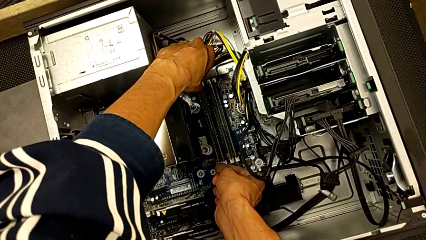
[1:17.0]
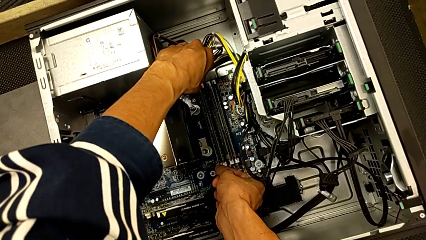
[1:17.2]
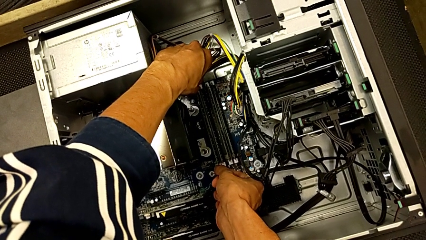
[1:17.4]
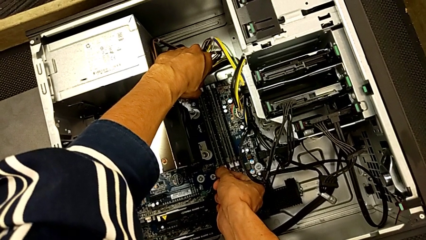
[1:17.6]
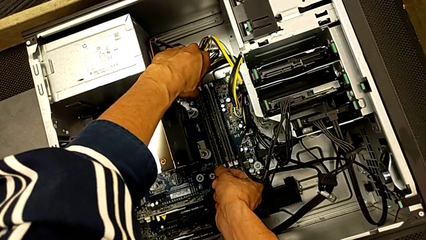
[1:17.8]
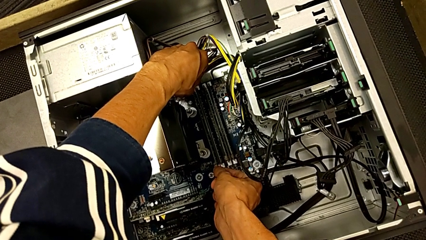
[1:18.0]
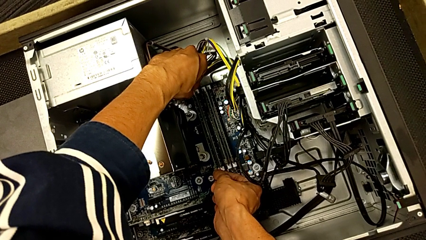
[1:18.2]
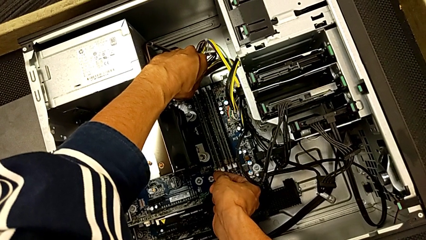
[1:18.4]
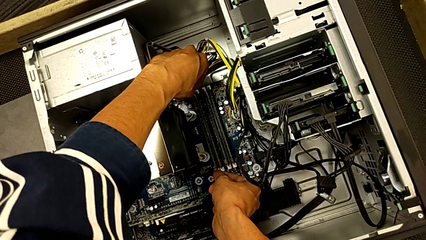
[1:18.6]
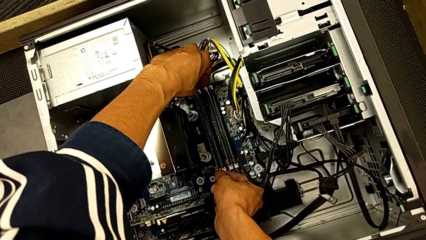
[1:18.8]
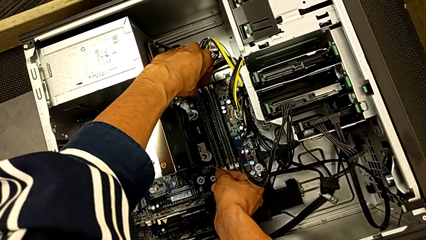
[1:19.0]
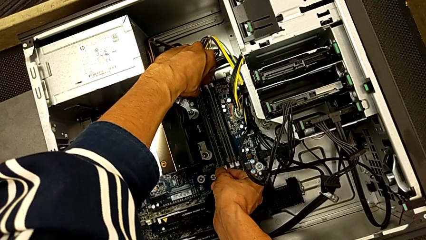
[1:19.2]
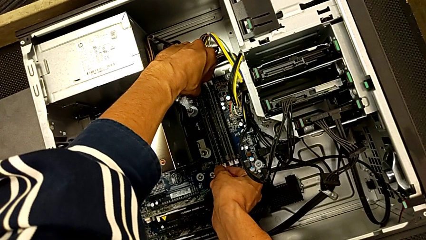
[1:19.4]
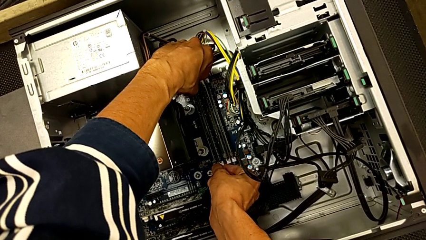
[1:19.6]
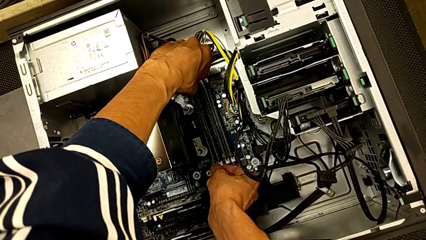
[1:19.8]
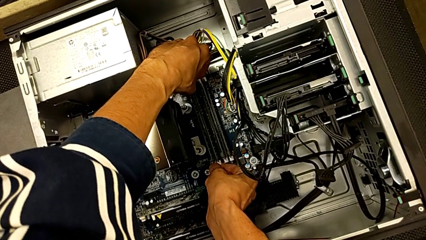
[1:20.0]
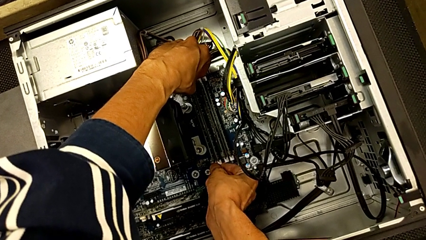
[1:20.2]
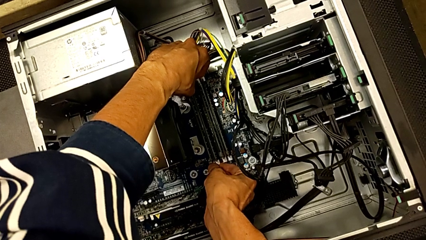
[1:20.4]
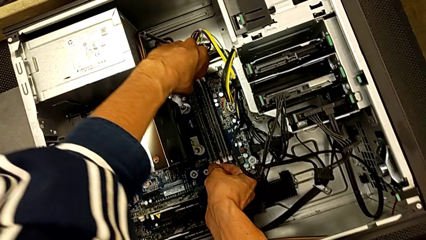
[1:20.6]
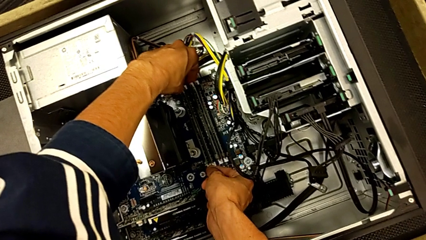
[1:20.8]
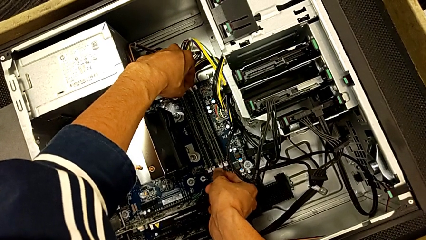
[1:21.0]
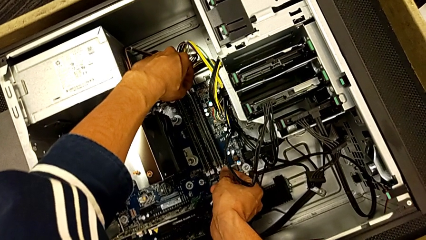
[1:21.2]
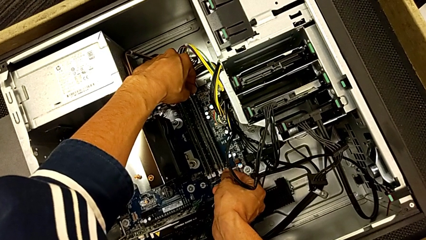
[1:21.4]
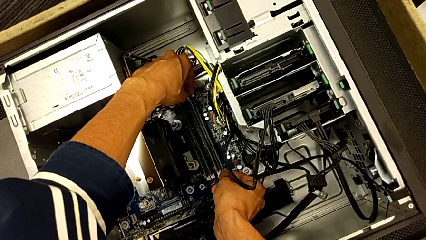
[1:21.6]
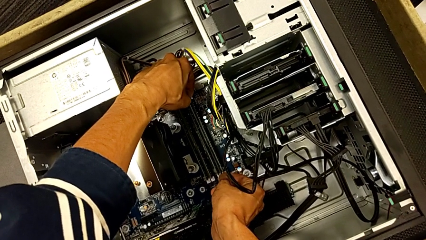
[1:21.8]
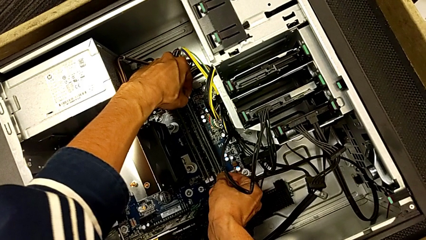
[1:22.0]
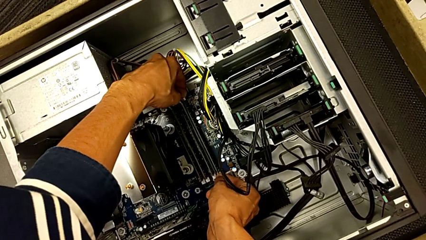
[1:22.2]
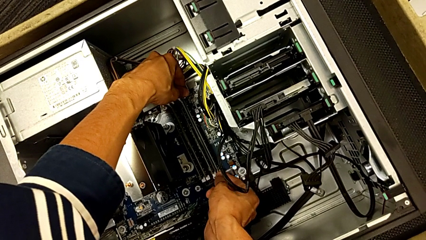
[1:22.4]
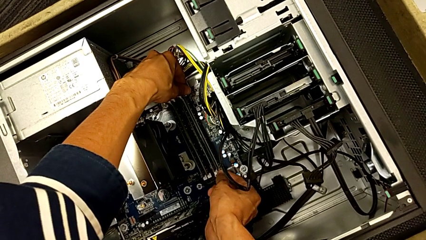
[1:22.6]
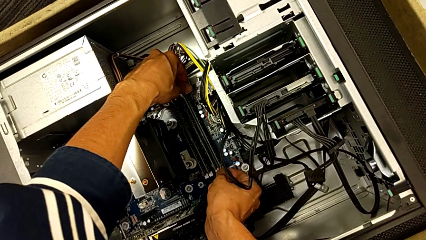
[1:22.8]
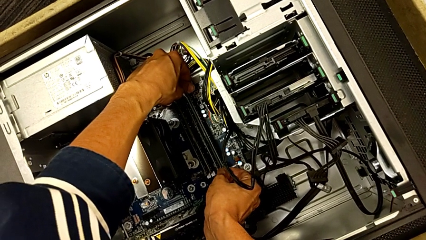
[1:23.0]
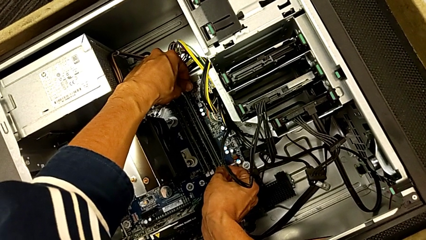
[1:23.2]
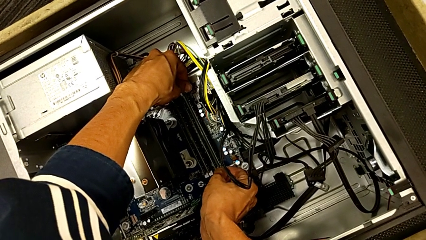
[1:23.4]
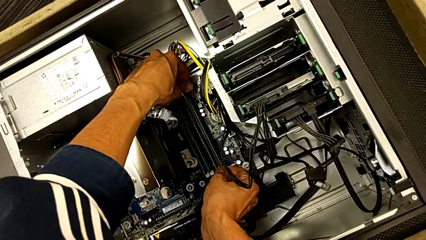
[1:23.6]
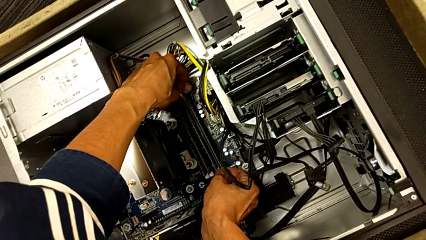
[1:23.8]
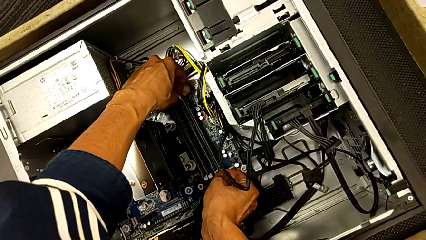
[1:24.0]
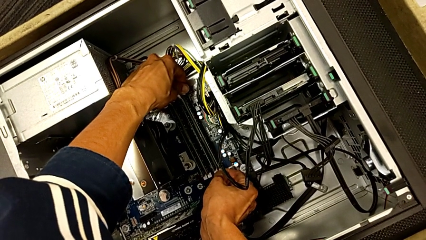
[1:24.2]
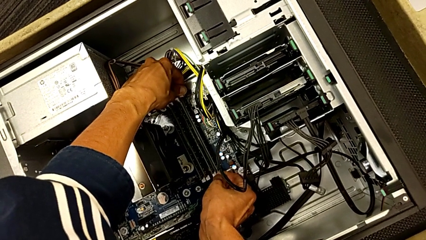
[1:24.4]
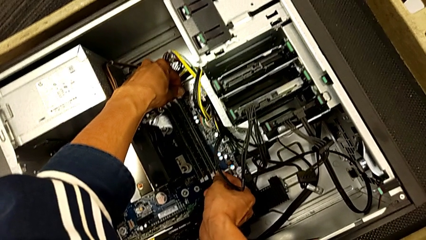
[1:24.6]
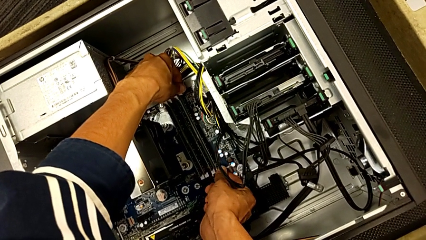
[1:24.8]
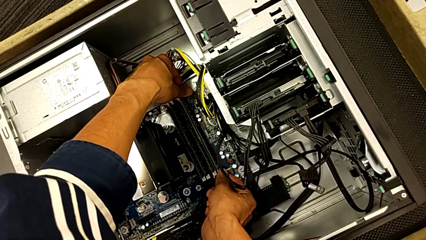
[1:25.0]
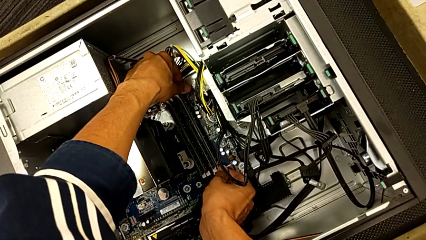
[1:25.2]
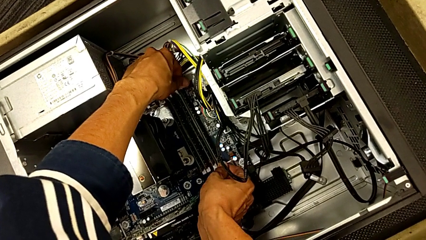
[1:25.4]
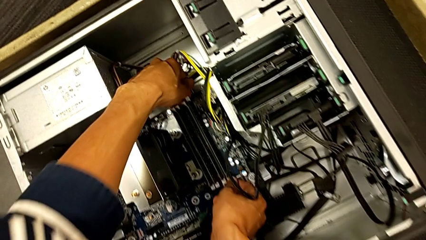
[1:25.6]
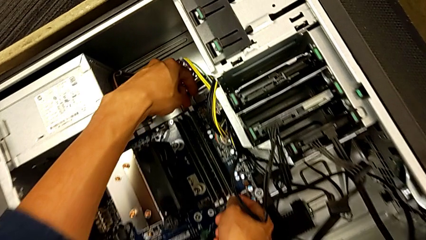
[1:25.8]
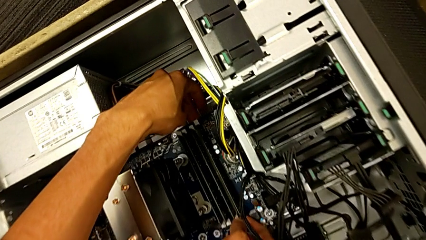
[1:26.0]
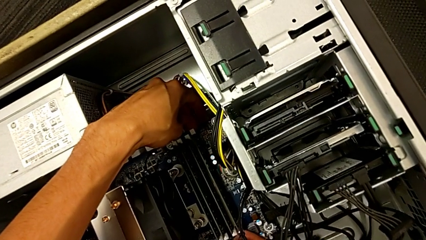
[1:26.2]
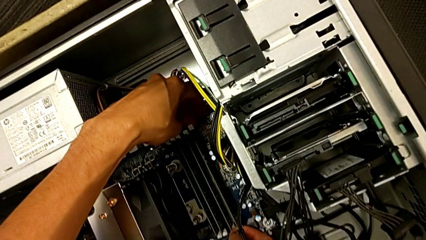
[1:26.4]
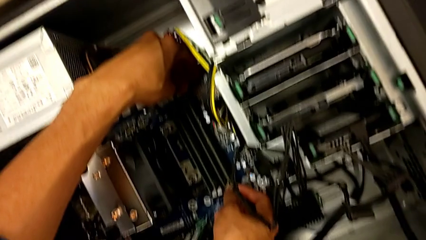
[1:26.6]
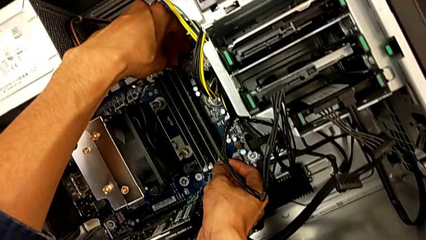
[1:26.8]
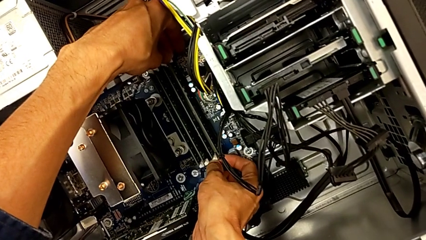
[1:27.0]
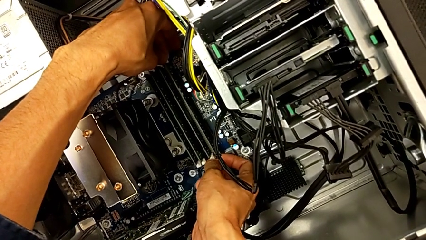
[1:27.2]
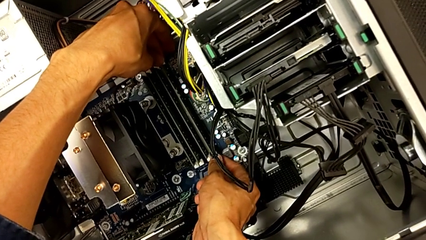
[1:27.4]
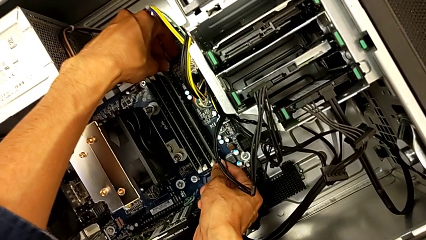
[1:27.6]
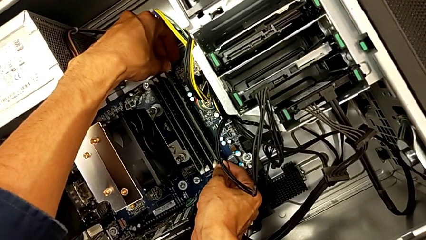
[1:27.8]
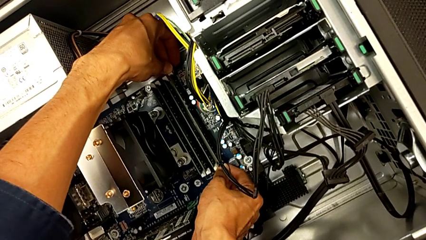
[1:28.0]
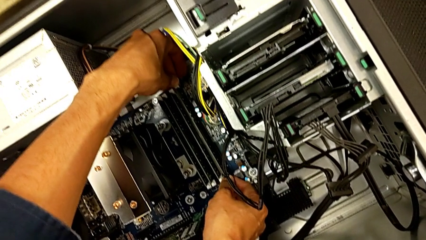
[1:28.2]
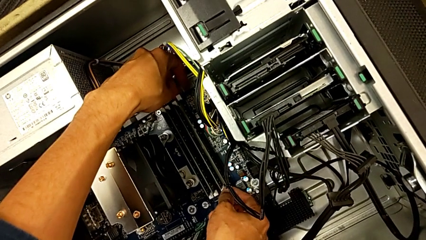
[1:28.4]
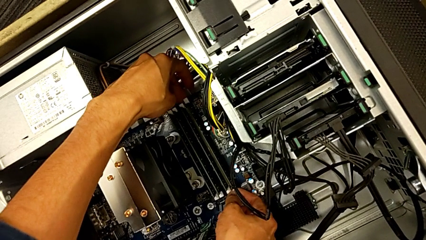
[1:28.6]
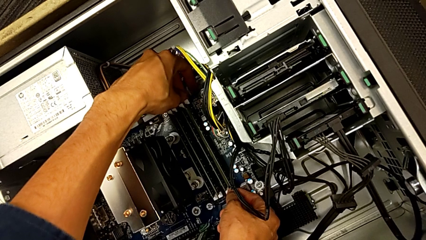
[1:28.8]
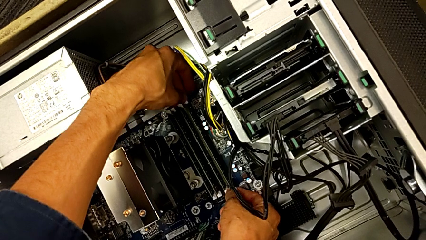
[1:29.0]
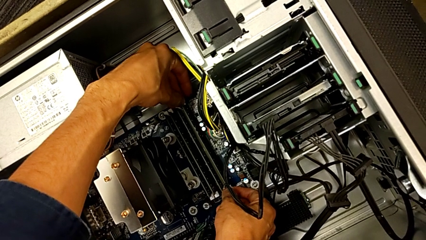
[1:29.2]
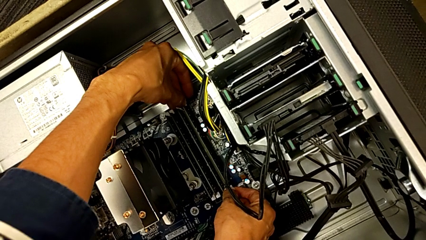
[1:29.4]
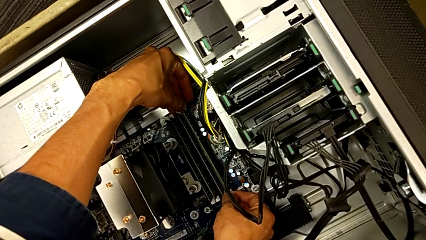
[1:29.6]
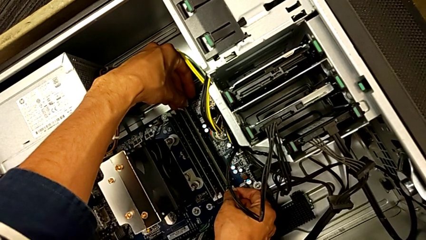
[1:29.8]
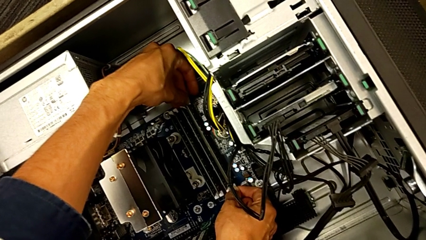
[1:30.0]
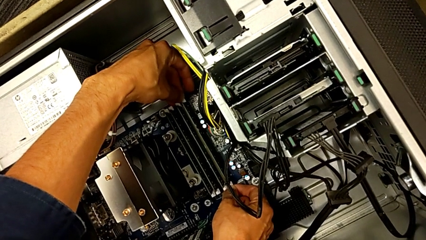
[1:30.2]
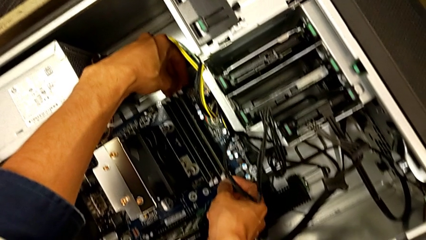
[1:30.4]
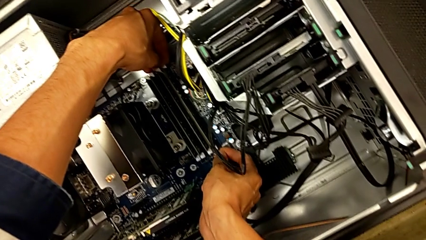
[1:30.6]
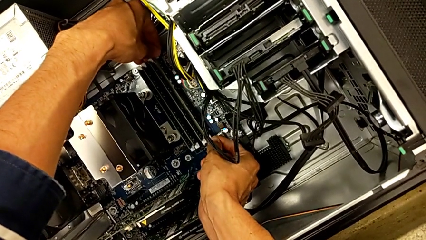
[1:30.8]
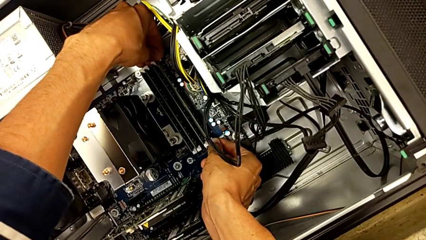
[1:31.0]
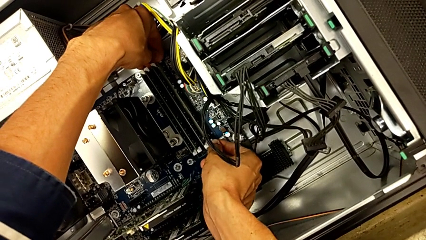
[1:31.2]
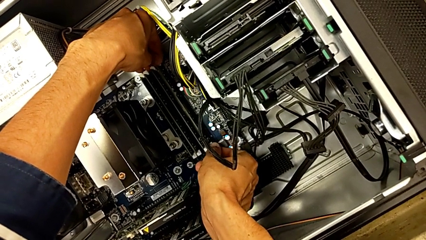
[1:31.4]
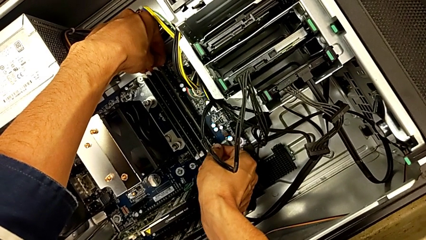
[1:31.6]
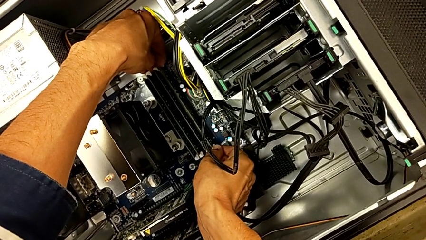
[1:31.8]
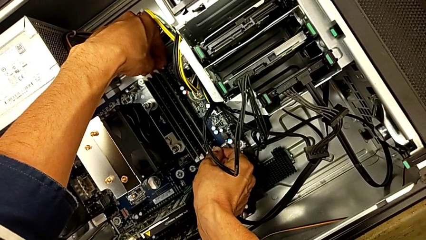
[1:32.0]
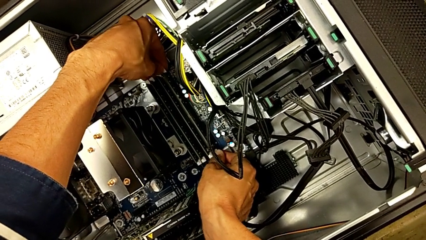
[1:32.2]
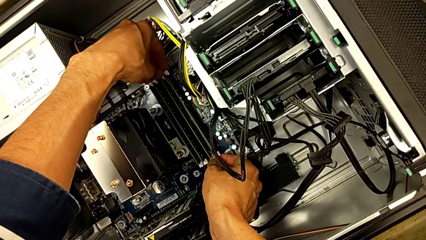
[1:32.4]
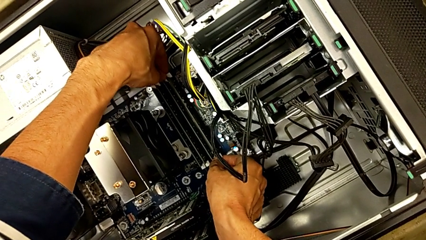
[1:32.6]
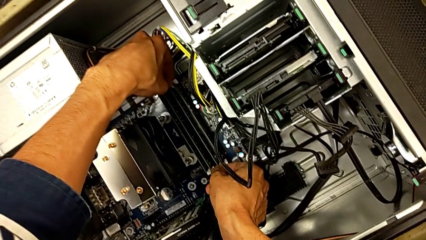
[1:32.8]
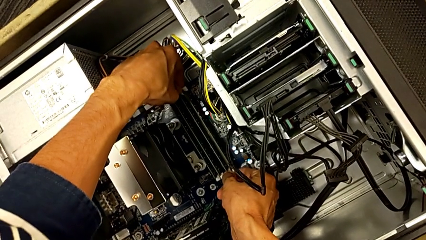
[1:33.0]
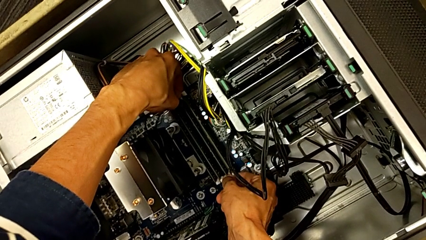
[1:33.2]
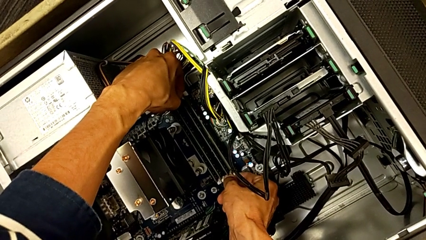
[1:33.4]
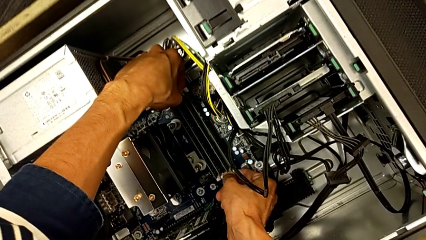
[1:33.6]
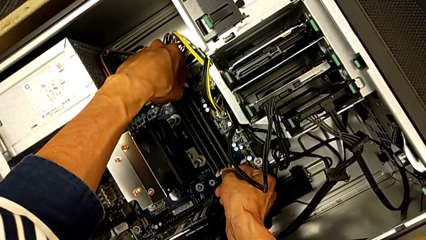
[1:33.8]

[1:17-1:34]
The camera wearer is removing the first RAM from the computer tower. They wrongly touch the RAM tab, push the first RAM tab and wrongly push the fourth RAM tab, being unable to remove it.
